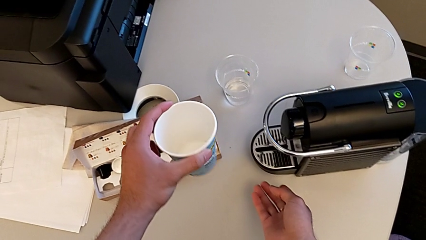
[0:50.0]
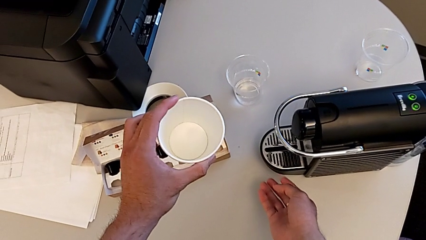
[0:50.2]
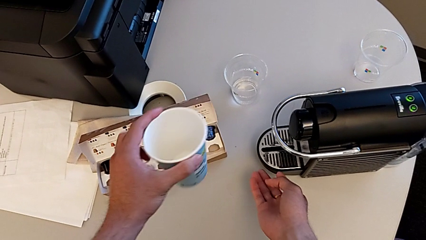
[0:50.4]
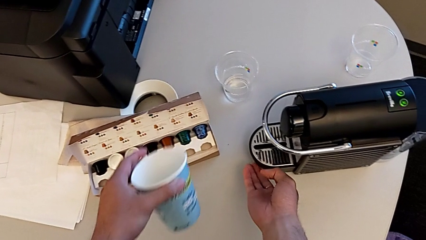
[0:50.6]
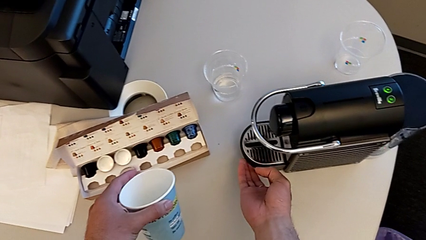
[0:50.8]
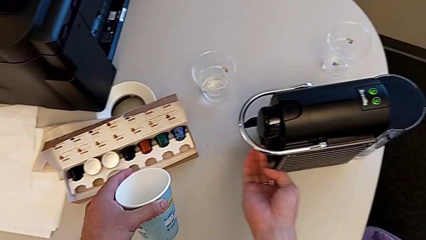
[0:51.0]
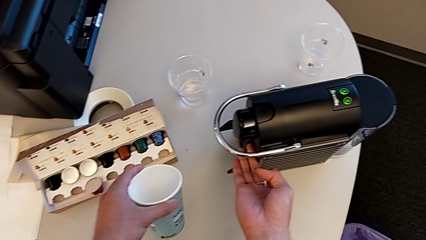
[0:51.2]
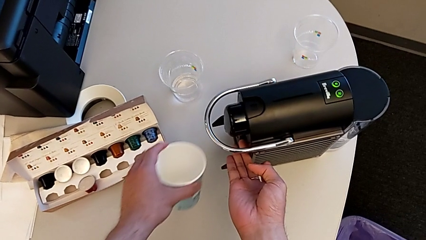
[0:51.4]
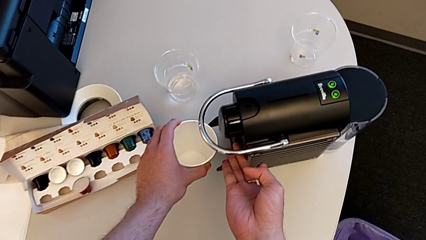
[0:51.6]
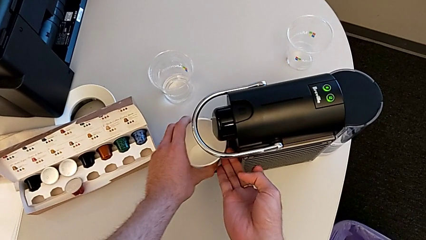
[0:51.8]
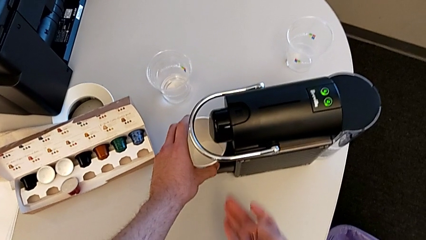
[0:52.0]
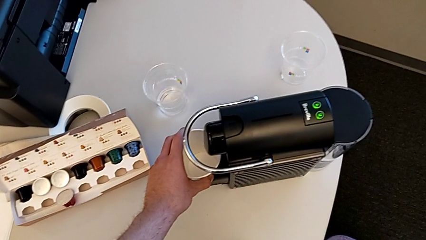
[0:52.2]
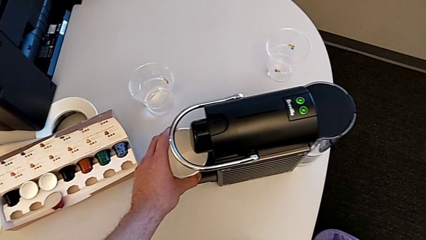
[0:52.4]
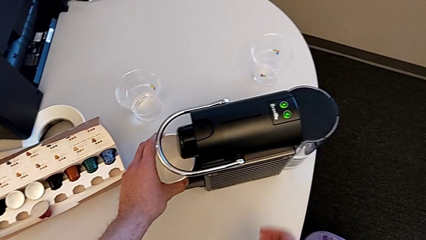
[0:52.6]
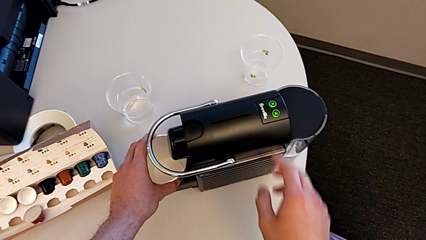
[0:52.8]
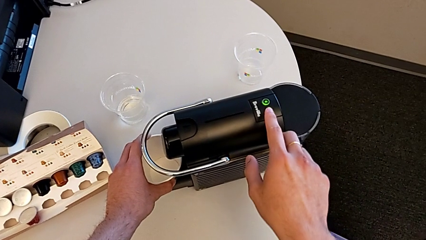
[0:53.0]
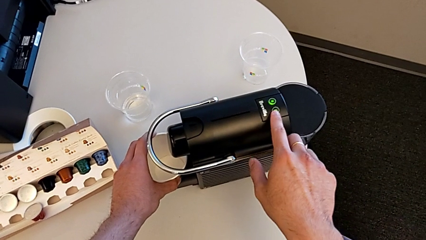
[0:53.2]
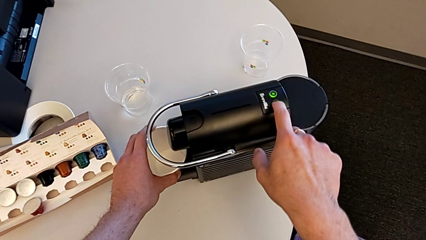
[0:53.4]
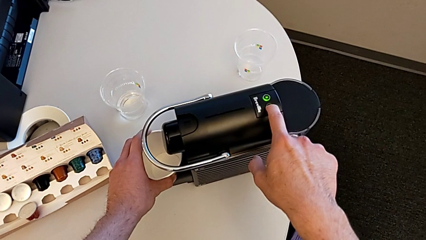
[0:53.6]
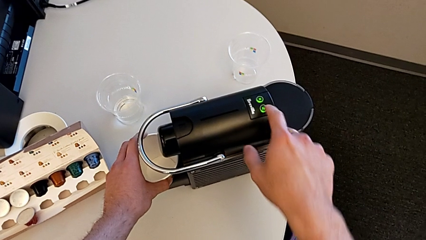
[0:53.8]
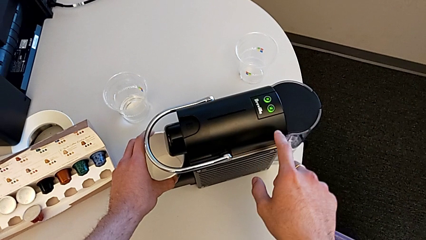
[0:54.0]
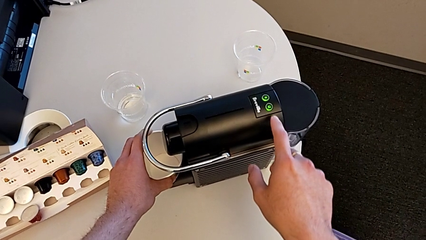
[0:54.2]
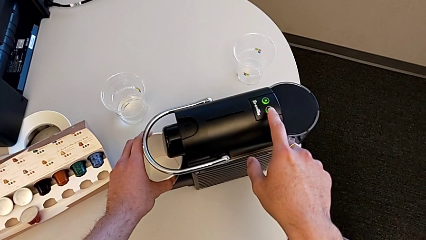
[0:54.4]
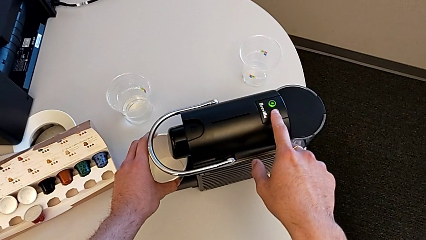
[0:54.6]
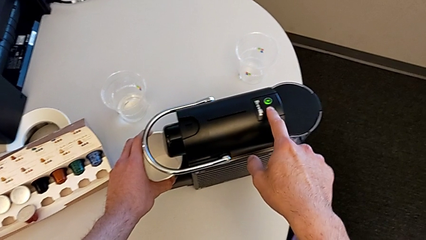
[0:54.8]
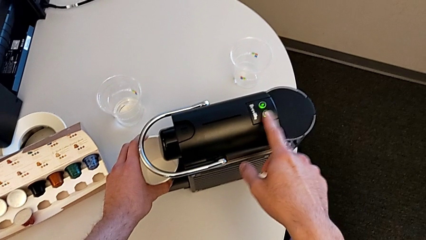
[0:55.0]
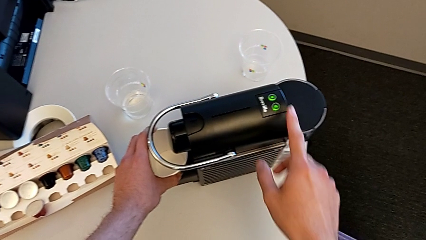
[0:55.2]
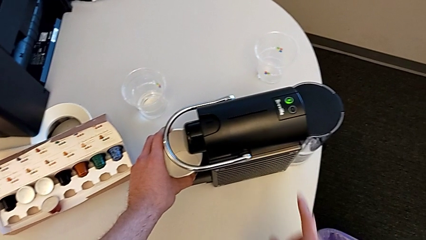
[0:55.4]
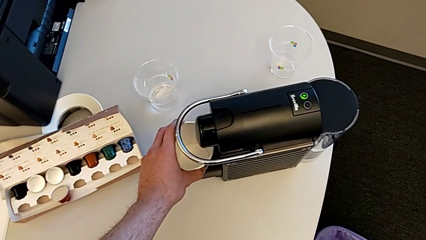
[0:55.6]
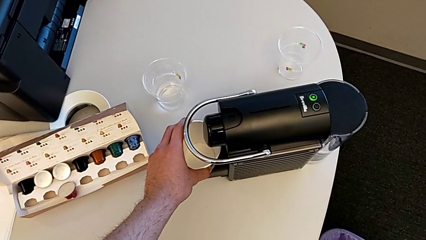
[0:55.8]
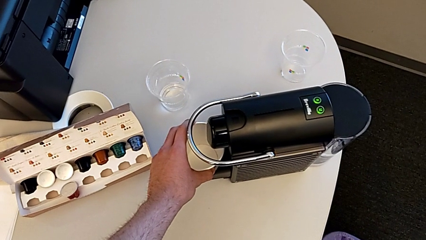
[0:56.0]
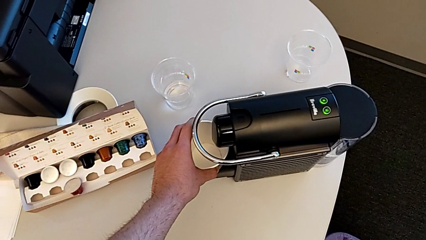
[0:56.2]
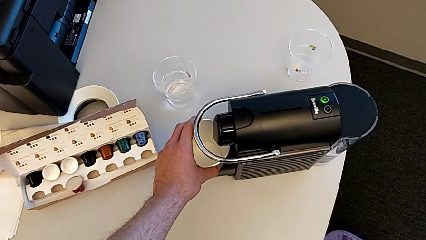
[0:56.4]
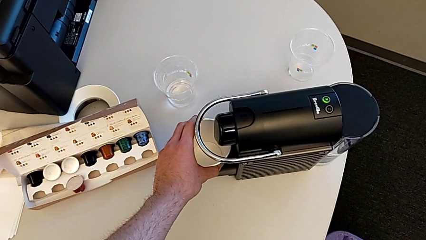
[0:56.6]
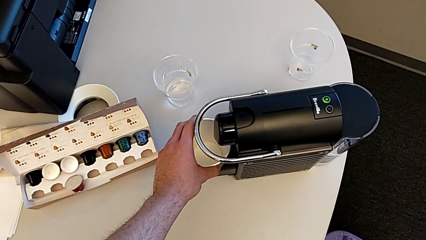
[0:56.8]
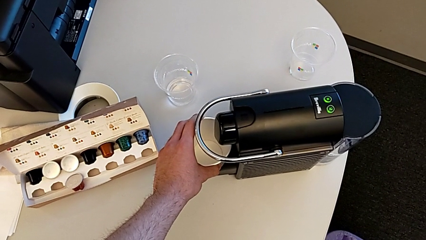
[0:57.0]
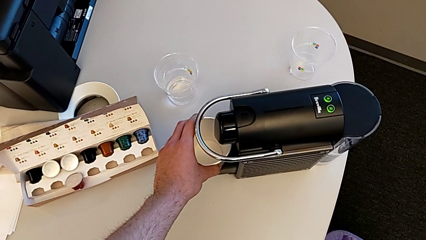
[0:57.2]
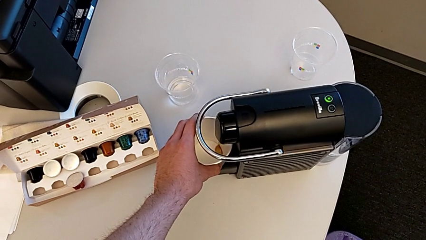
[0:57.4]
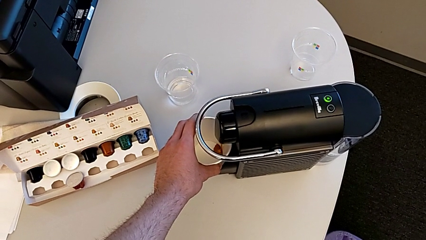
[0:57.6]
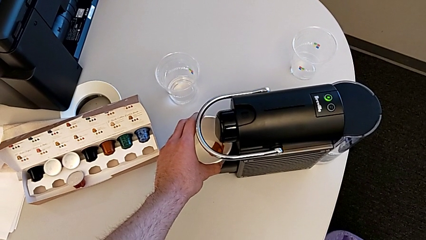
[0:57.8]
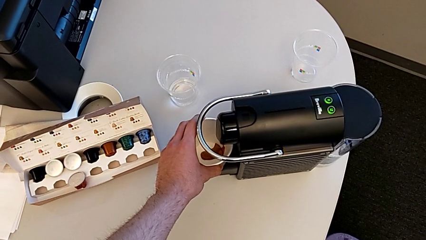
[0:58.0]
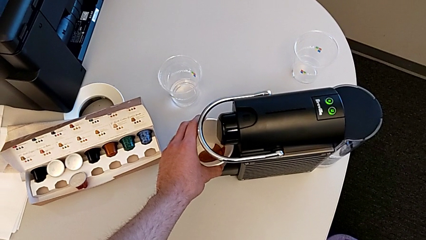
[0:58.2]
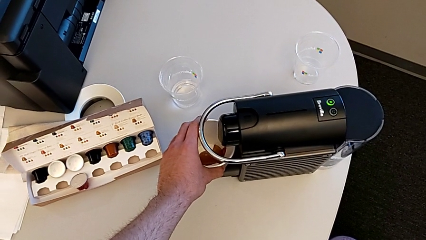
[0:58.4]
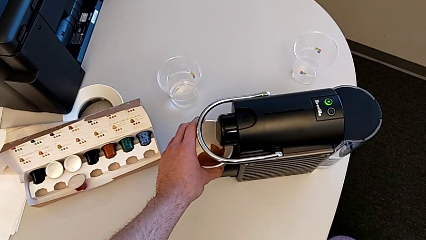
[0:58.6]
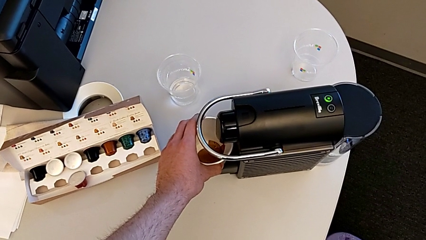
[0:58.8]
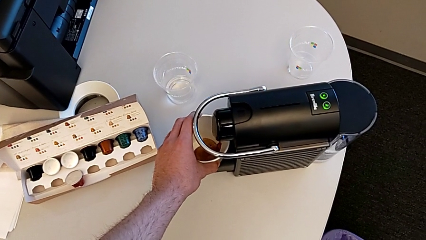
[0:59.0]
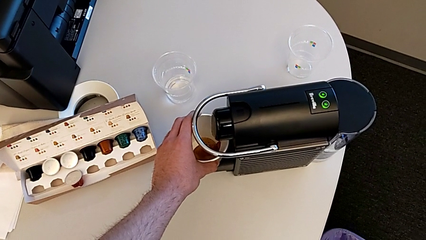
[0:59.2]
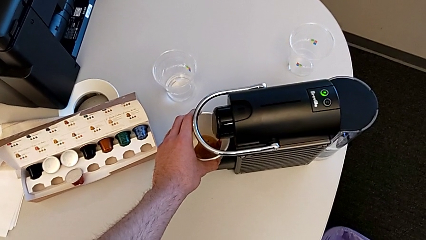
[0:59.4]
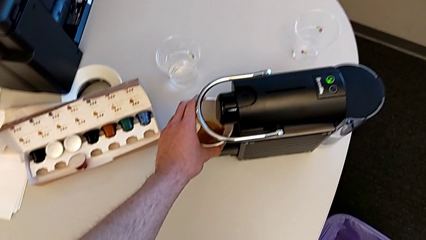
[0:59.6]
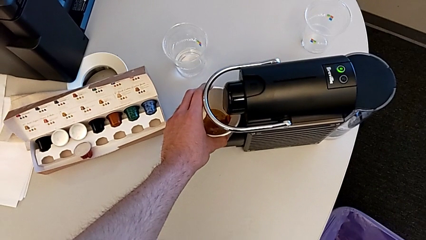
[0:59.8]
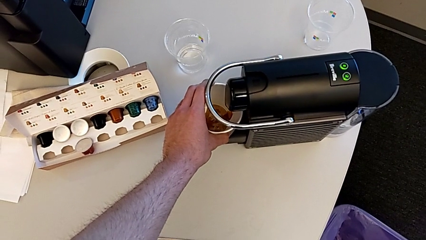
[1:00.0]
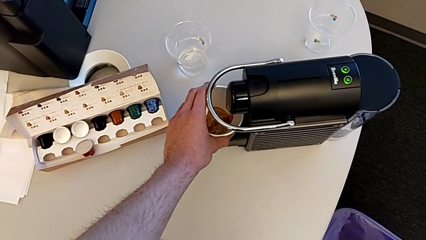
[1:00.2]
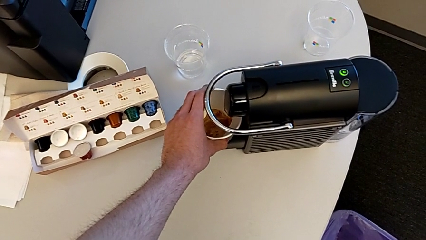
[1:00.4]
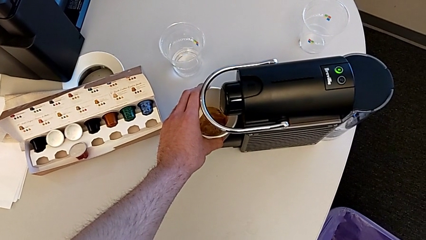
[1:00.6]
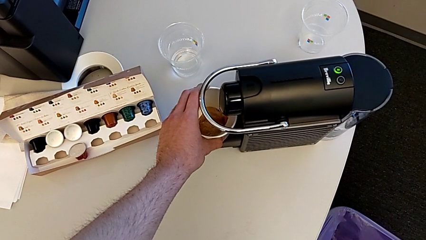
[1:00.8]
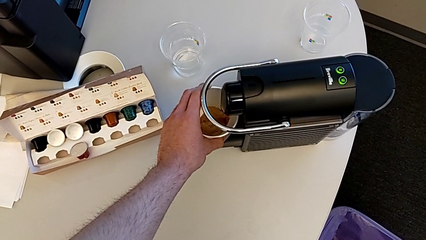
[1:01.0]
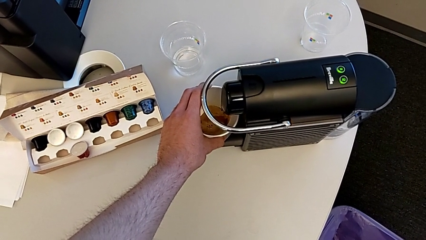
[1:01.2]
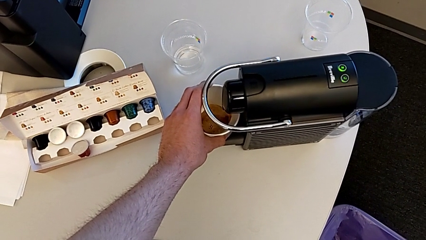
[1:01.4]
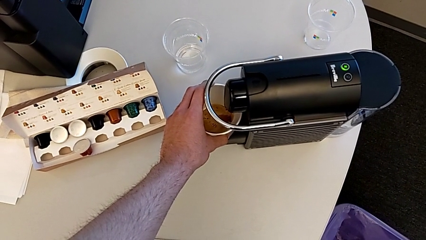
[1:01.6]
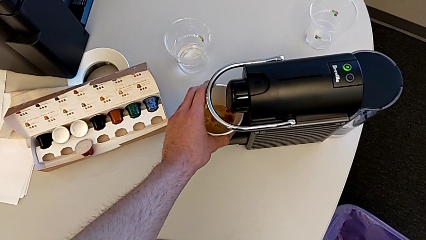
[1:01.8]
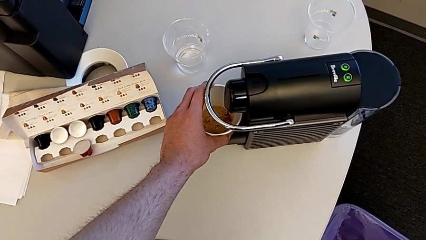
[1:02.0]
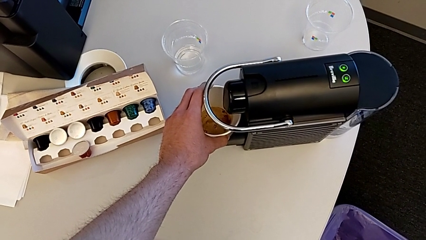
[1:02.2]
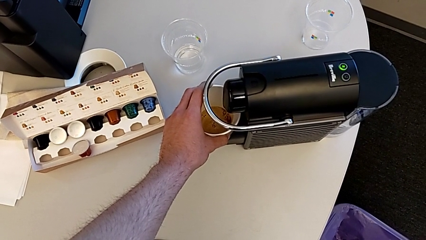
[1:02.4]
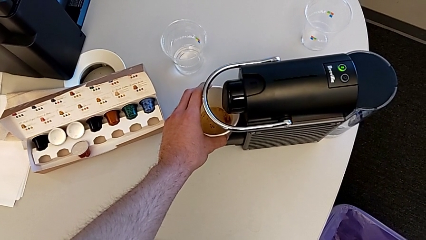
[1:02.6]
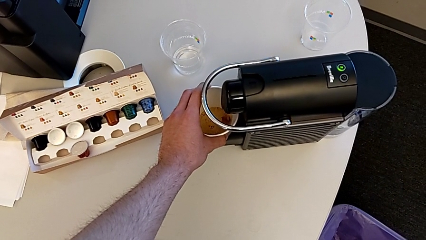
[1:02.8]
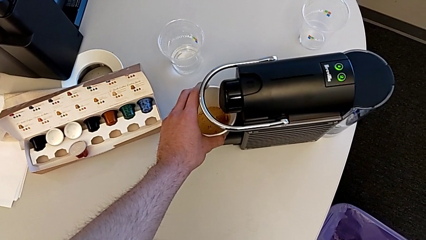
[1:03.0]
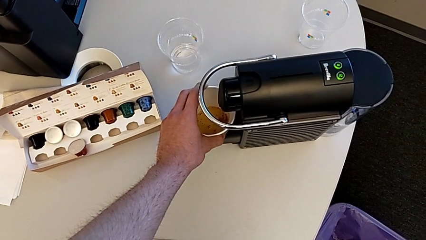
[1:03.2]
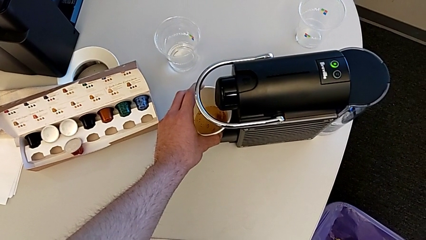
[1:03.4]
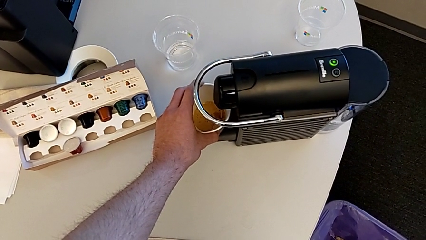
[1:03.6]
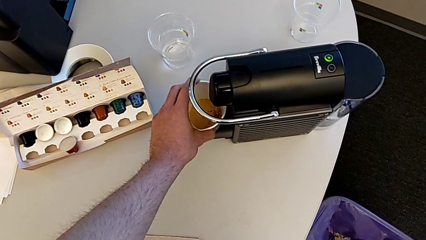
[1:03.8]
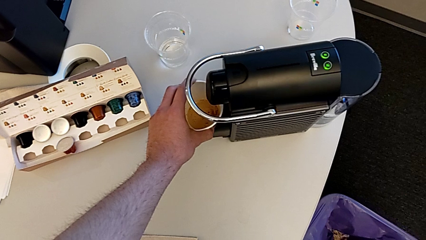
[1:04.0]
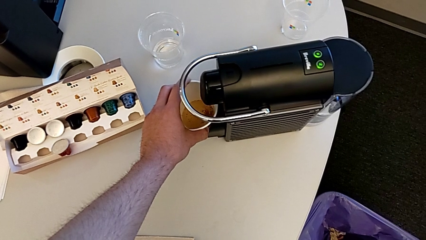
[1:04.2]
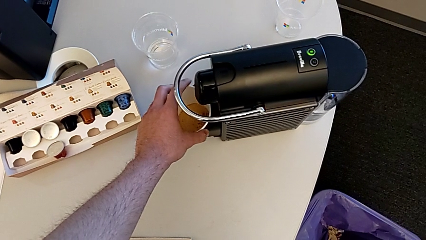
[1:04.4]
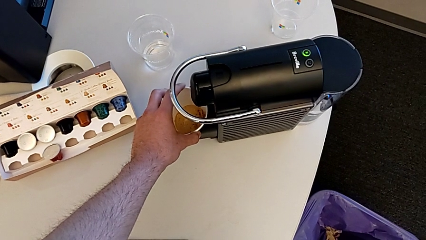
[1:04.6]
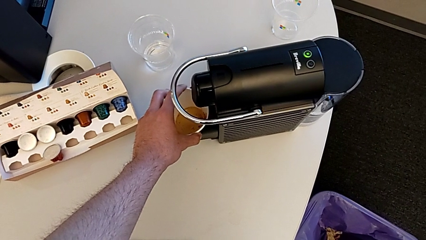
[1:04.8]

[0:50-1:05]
The camera wearer is making a cup of coffee. They wrongly drop the drip tray, lift it, place the cup and press the green button.
